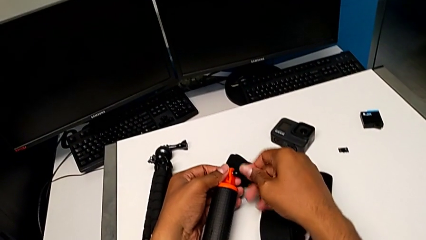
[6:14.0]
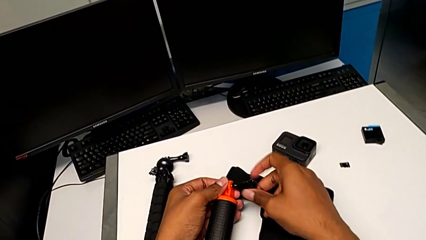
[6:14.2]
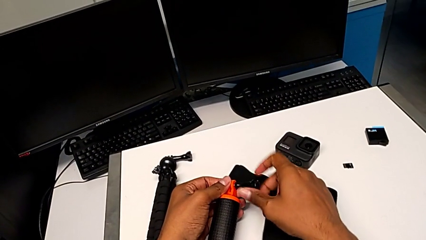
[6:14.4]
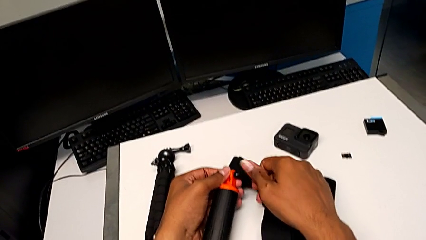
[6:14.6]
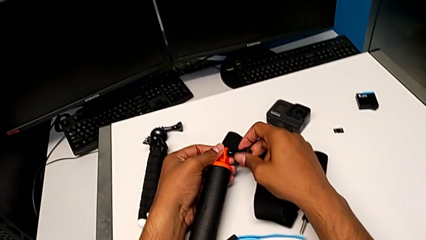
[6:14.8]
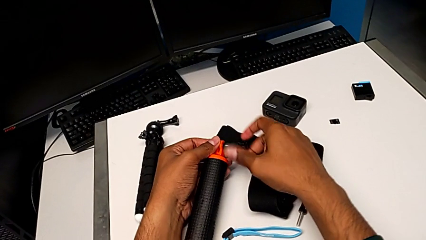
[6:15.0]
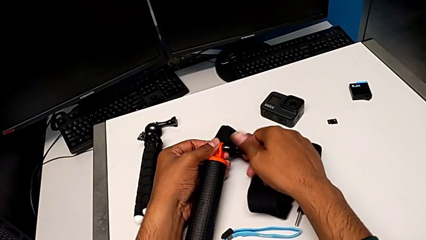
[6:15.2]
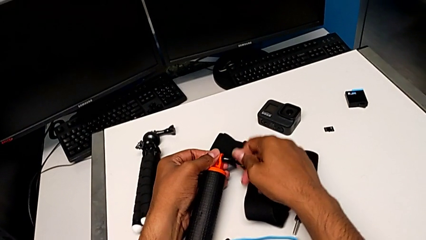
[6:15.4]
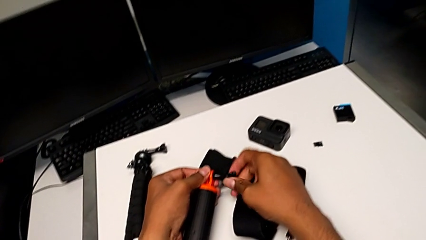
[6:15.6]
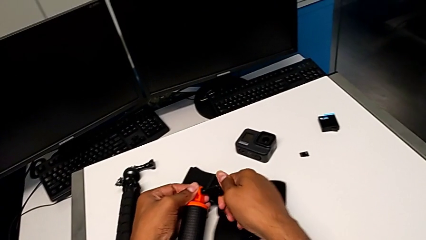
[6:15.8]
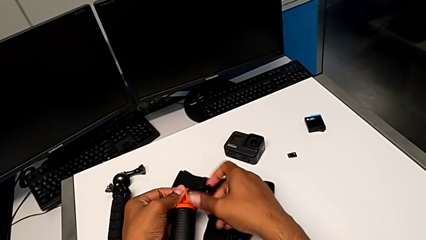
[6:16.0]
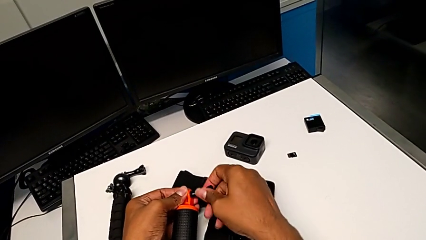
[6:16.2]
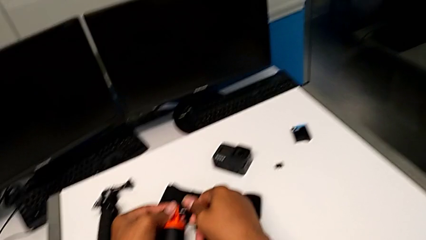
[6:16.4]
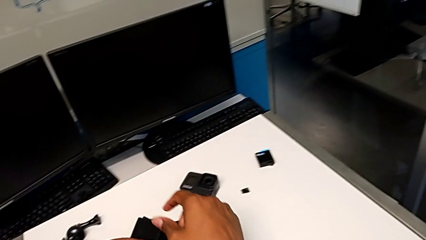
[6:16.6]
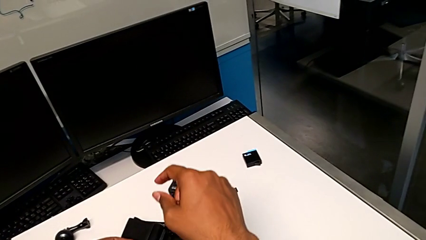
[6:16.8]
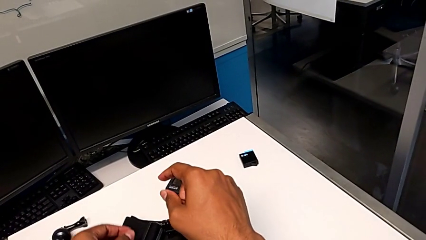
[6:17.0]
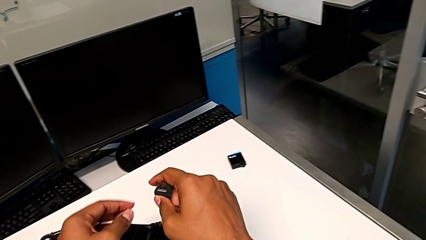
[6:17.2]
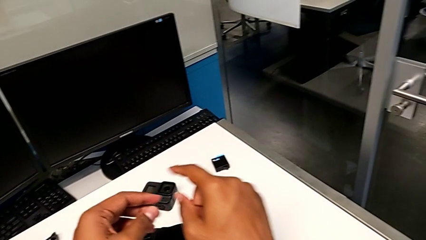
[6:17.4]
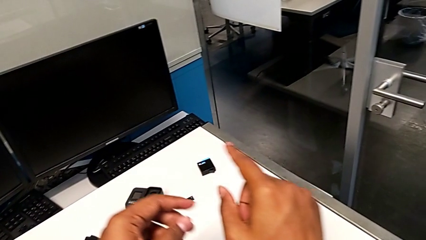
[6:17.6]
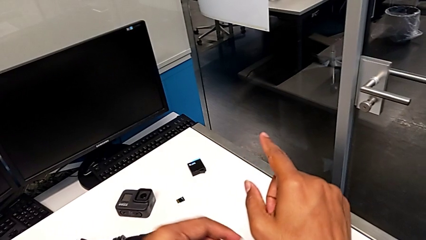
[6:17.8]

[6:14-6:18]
The camera wearer is removing the GoPro from the handheld grip. They screw the screw.
